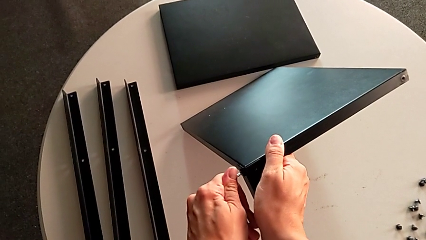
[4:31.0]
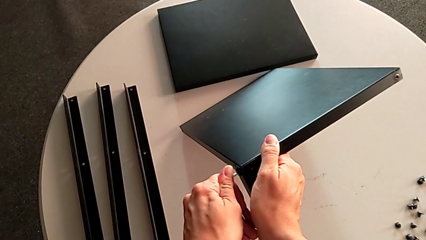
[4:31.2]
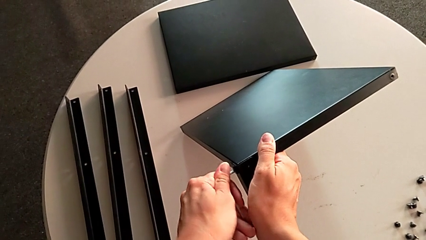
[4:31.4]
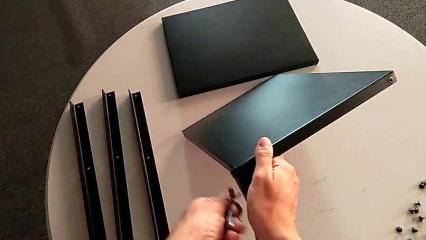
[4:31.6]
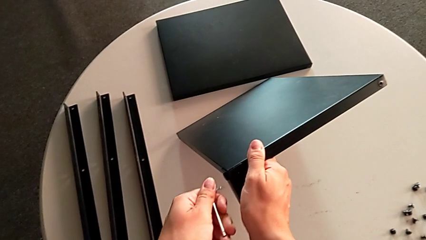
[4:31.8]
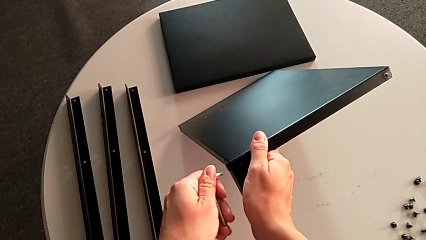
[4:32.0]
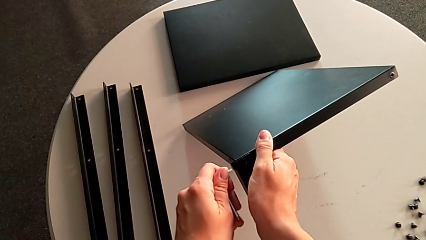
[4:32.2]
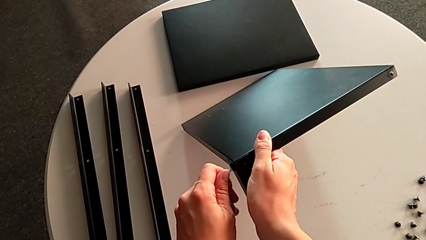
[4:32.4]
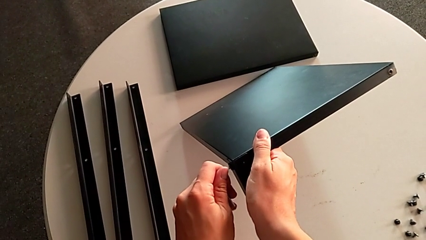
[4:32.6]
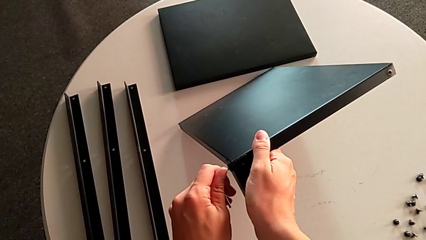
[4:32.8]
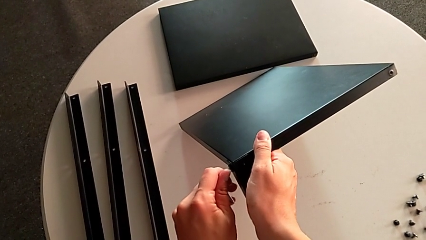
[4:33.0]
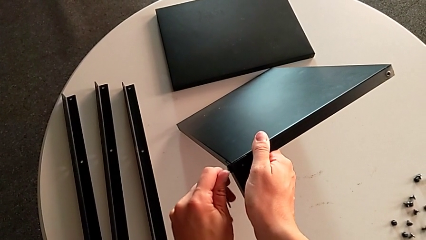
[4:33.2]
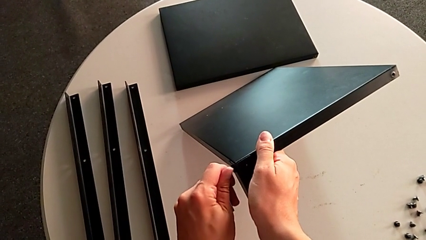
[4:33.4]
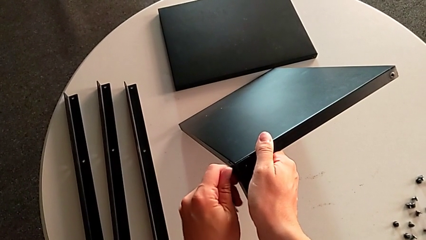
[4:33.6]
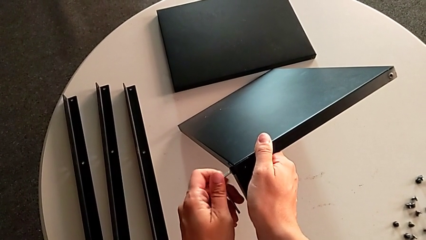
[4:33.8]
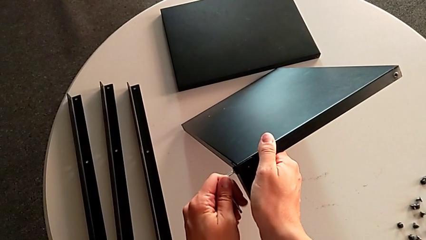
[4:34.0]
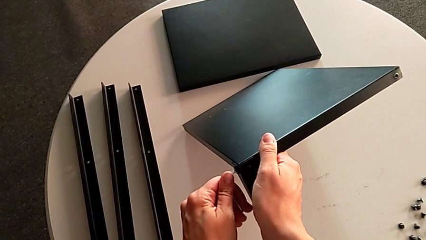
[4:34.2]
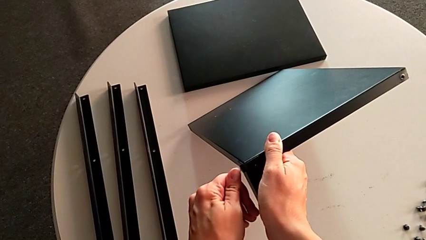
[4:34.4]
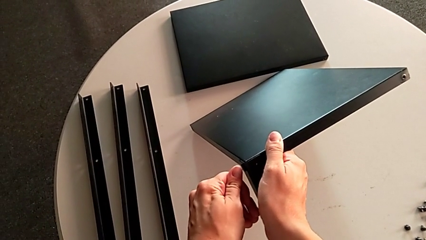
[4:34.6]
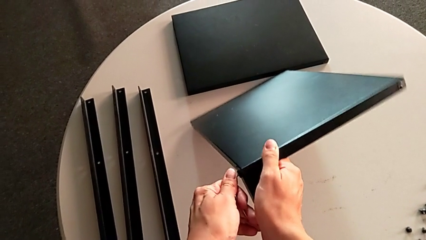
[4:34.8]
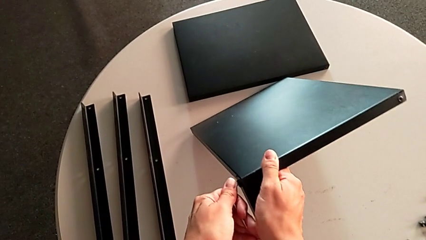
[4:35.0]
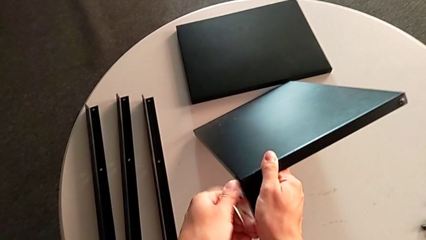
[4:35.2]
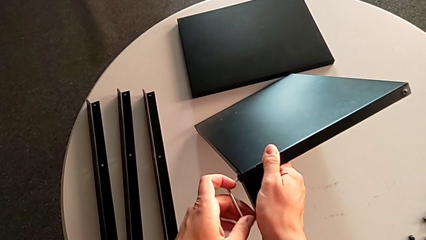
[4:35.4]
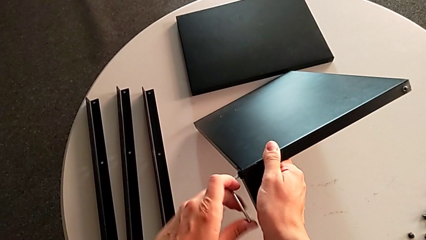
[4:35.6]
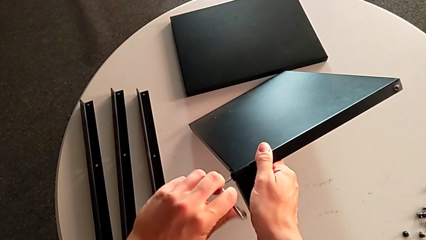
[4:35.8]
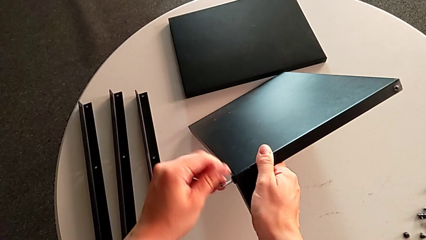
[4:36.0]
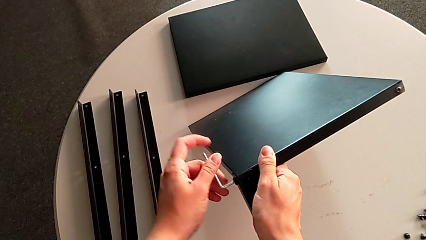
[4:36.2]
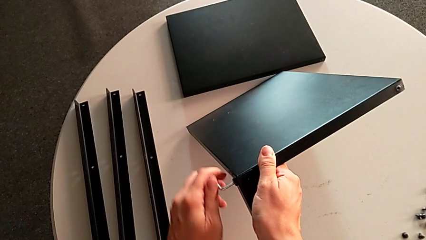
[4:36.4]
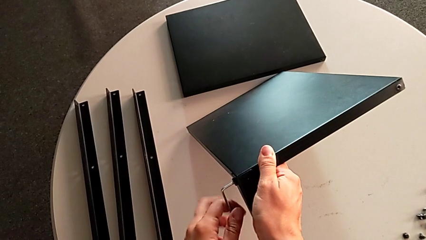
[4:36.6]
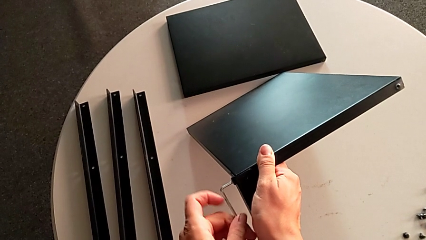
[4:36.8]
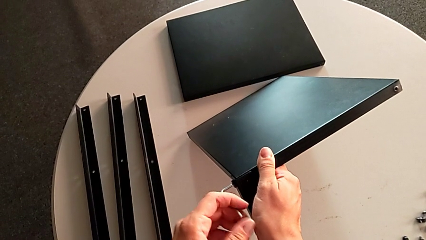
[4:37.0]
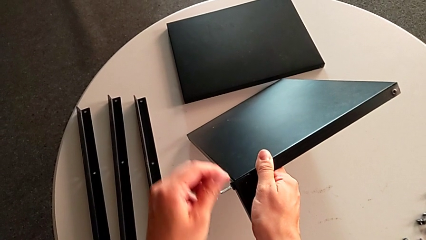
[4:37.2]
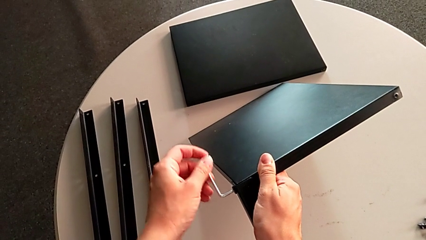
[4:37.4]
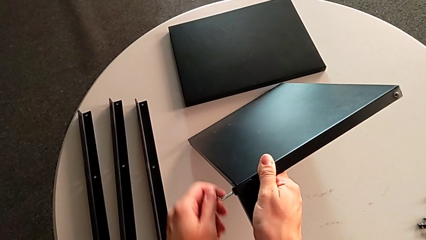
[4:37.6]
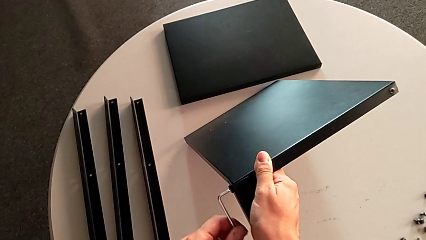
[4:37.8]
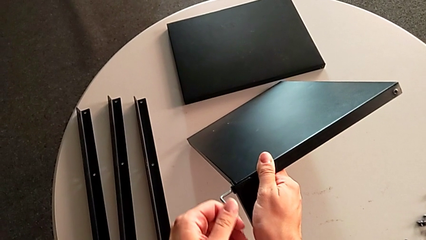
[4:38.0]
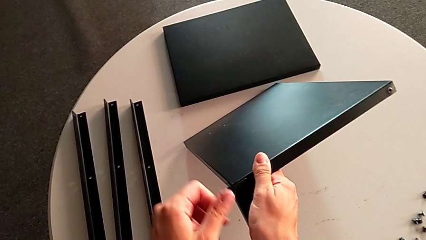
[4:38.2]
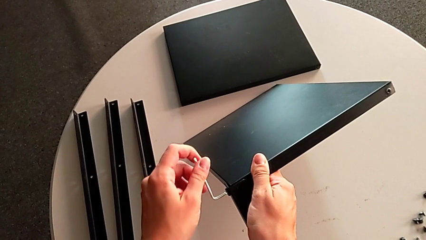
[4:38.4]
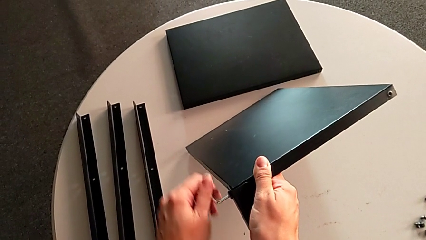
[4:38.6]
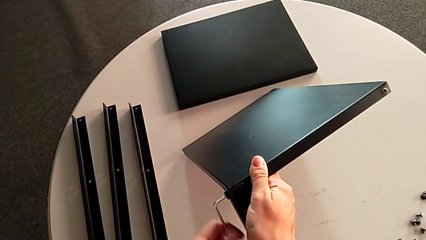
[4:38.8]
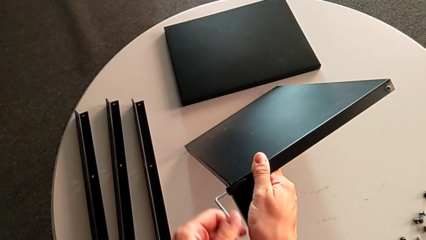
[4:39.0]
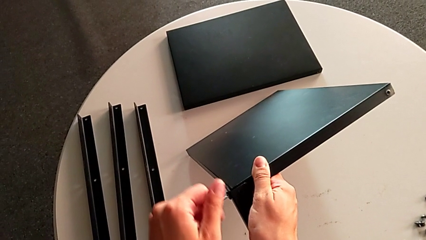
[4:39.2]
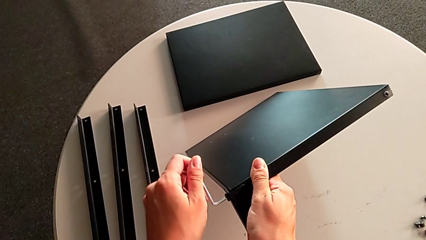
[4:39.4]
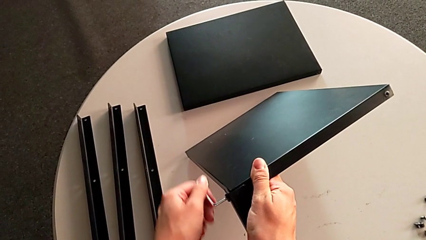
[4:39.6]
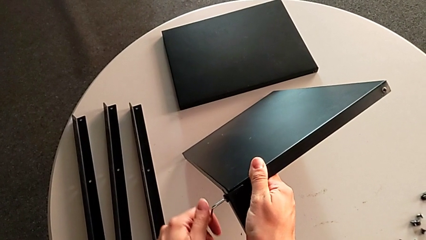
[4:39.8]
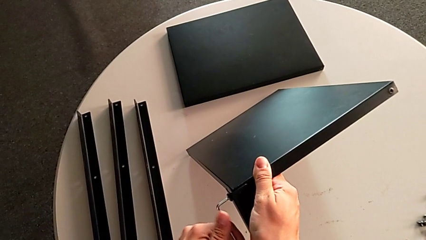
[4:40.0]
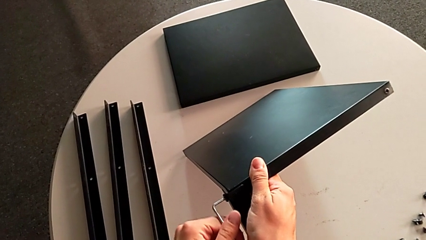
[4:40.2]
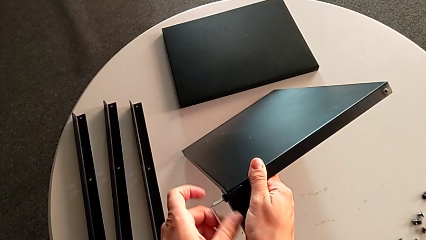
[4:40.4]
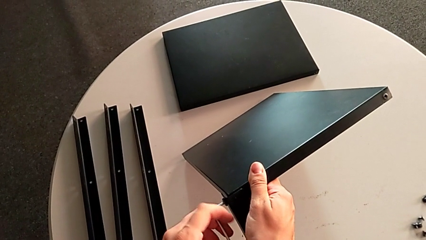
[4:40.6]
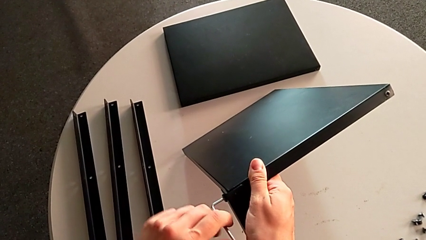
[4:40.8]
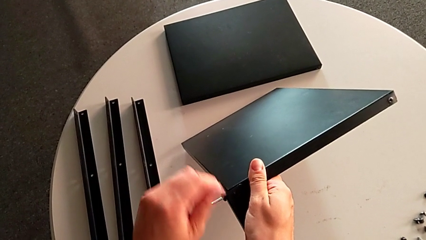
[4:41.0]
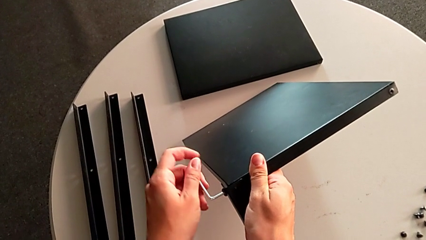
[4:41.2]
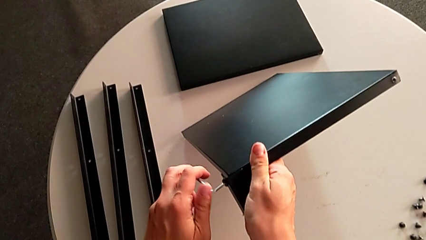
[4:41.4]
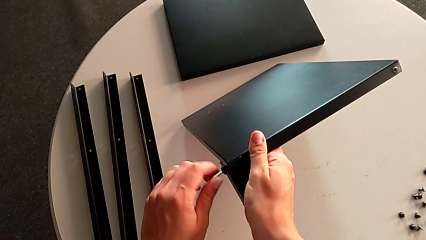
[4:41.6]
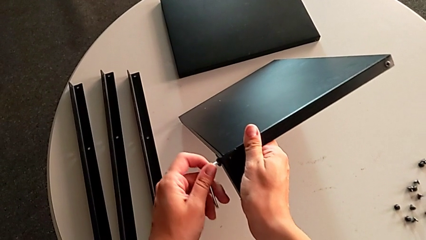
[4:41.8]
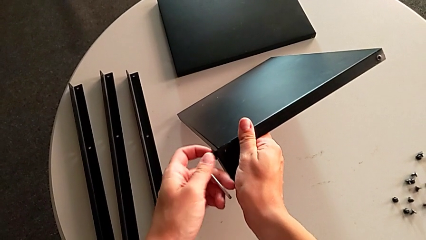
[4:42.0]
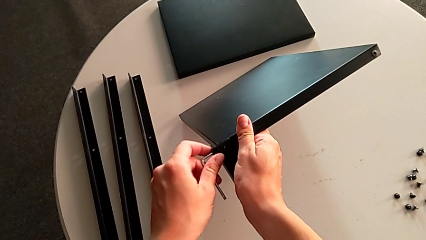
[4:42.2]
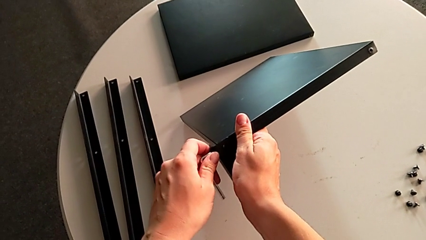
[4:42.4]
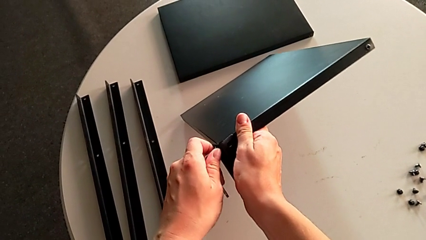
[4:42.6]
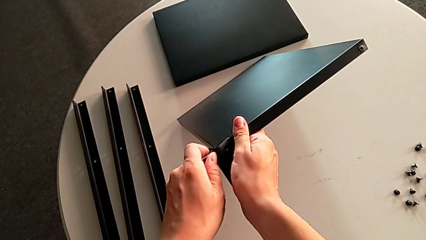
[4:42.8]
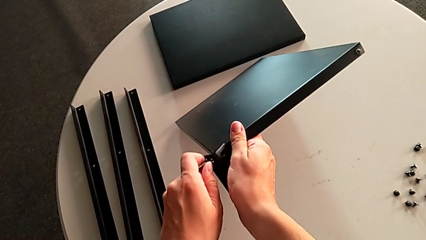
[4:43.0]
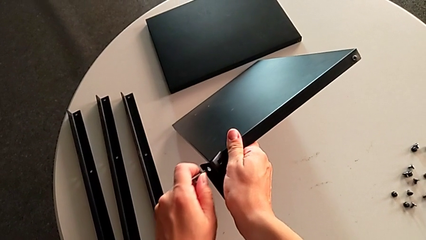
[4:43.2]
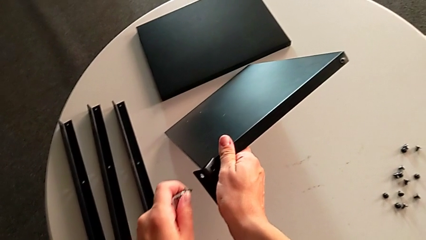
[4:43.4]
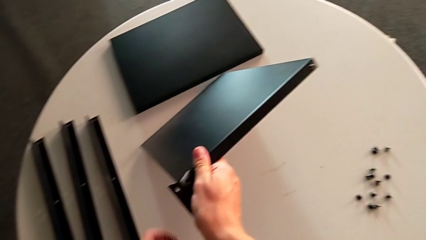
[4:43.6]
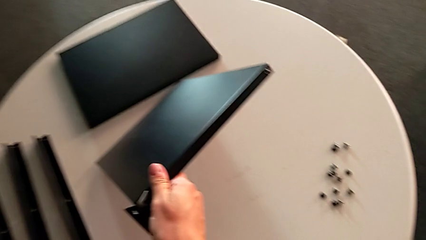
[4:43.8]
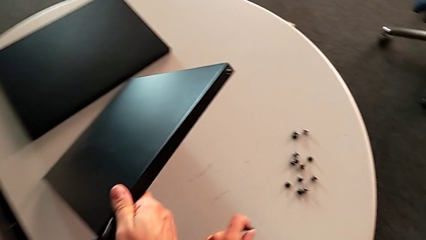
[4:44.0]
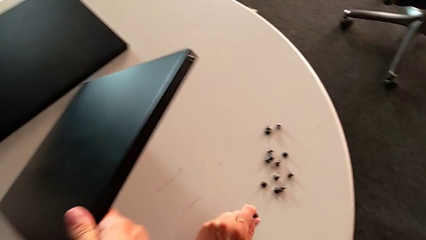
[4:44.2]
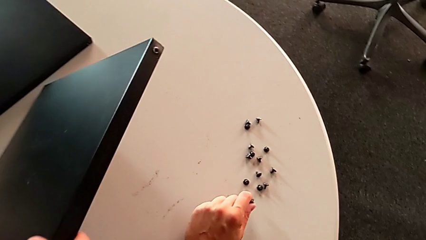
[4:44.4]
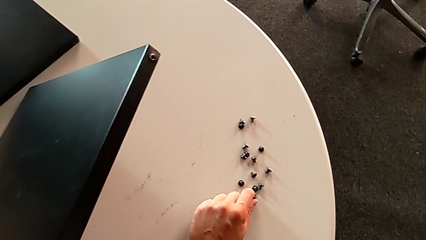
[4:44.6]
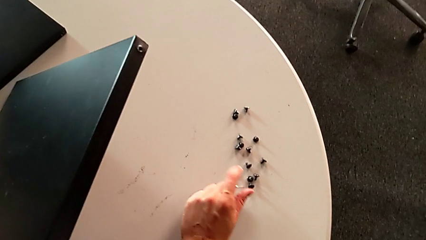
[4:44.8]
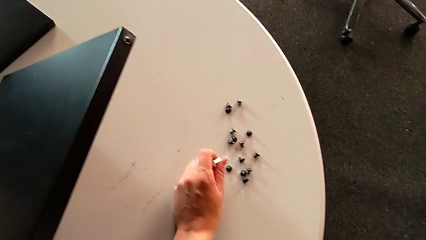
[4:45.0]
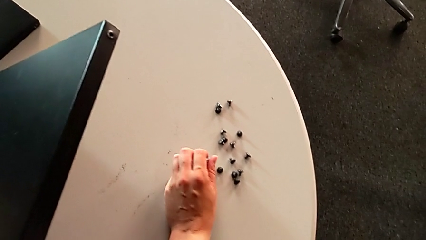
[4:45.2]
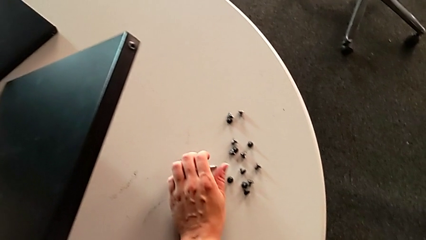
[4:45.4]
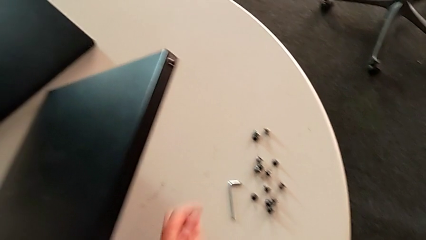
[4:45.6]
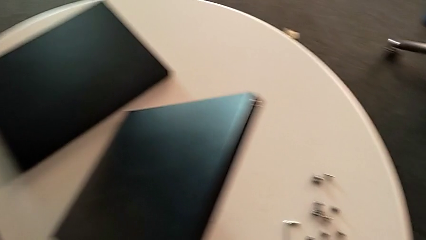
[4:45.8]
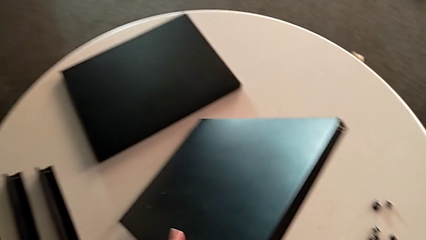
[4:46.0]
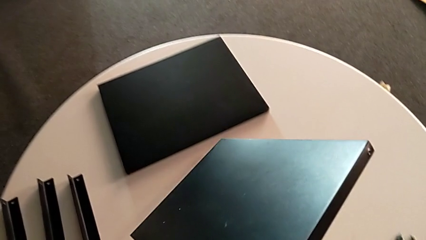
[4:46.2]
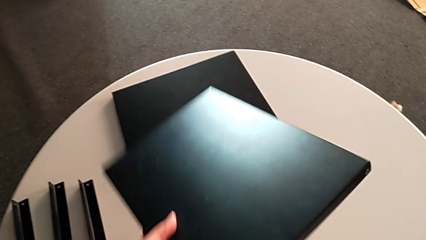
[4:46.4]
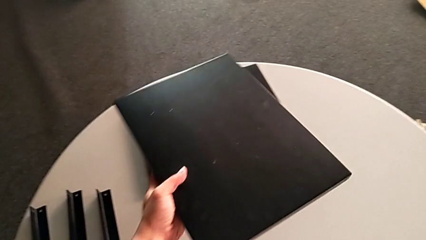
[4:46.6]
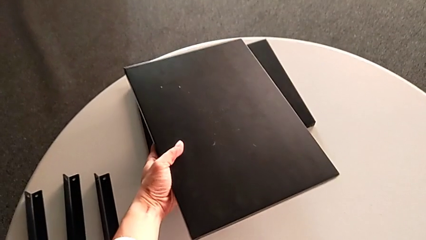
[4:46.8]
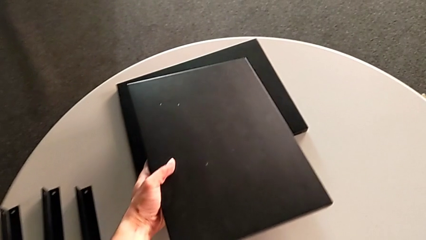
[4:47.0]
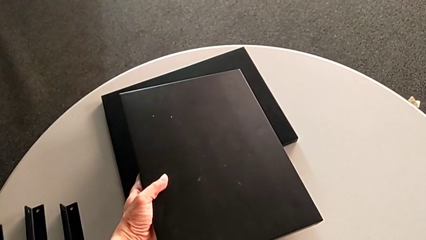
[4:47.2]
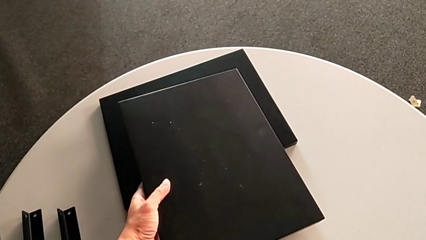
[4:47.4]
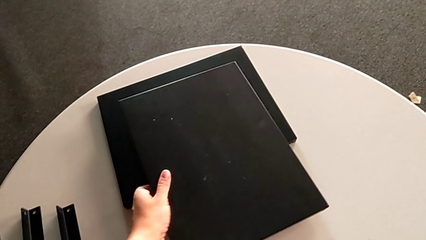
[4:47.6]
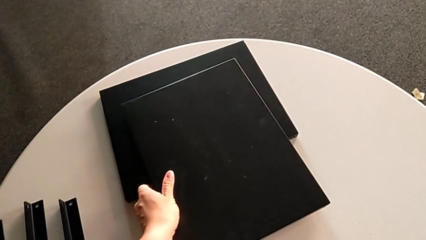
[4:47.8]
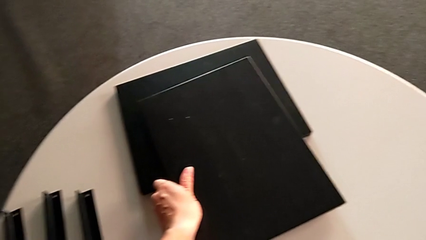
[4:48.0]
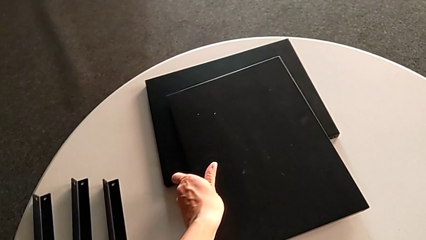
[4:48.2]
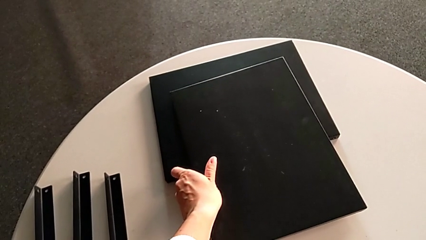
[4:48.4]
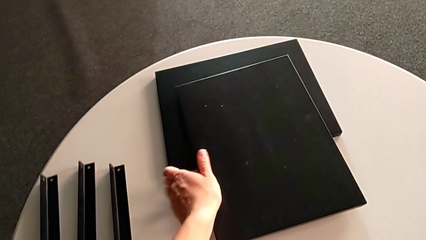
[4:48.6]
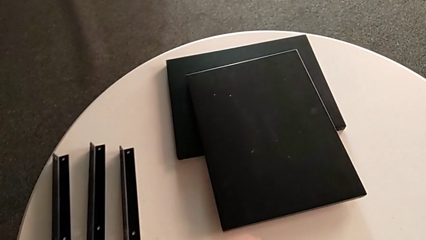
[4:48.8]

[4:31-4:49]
The camera wearer is unscrewing the fourth leg. They keep unscrewing the hex socket head, disassemble it and withdraw the Allen wrench, both with the left hand, place the hex socket head, place the Allen wrench and place the top tray.
